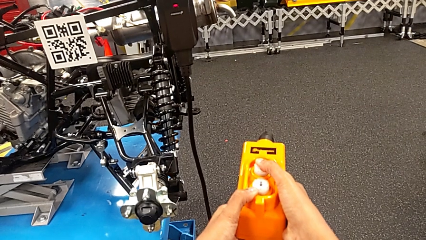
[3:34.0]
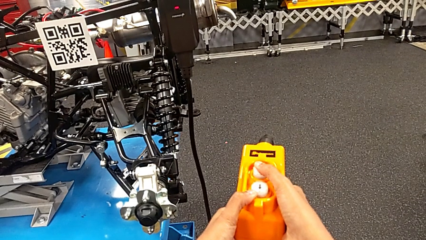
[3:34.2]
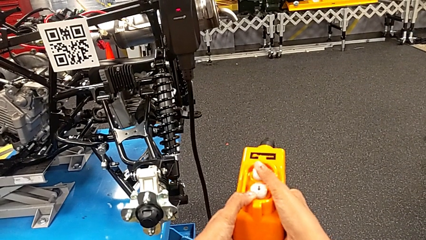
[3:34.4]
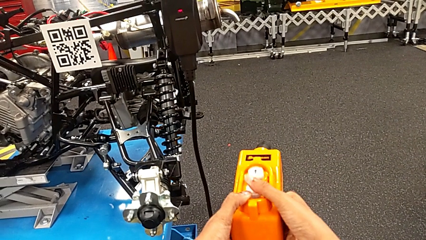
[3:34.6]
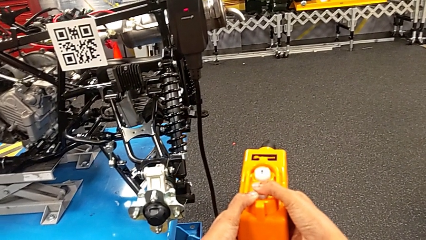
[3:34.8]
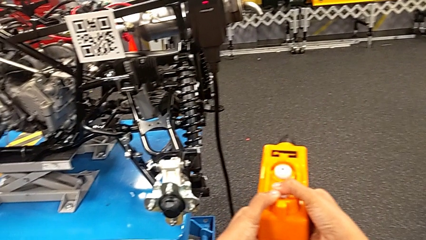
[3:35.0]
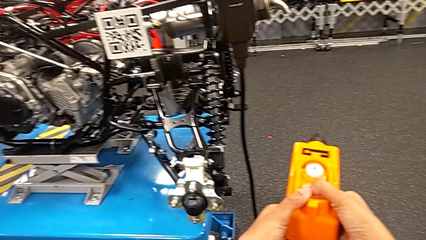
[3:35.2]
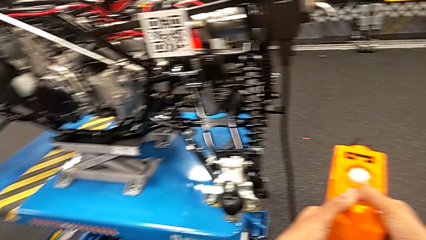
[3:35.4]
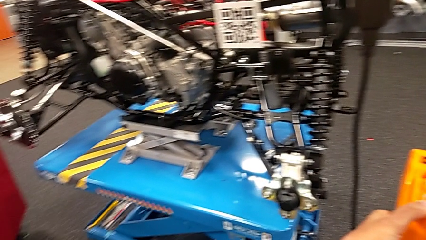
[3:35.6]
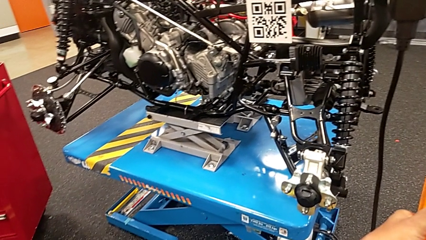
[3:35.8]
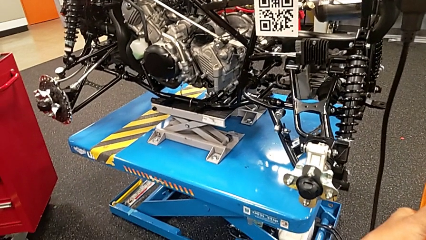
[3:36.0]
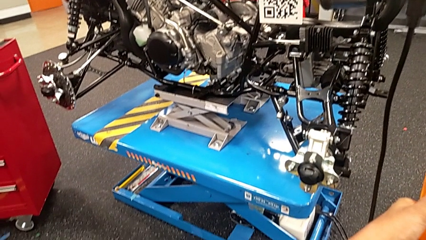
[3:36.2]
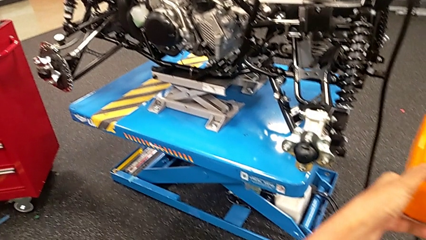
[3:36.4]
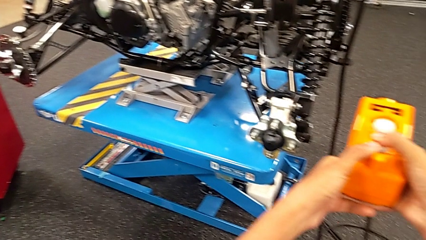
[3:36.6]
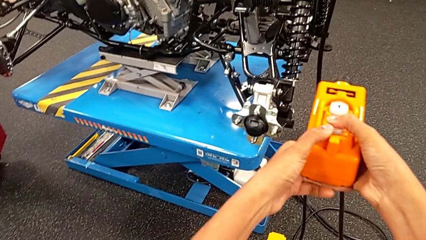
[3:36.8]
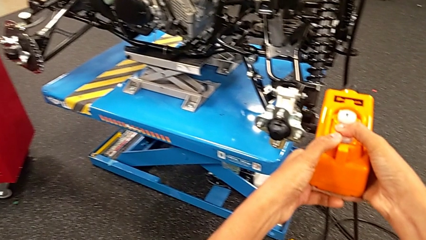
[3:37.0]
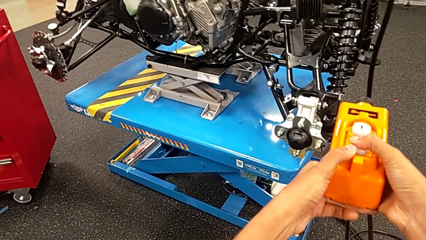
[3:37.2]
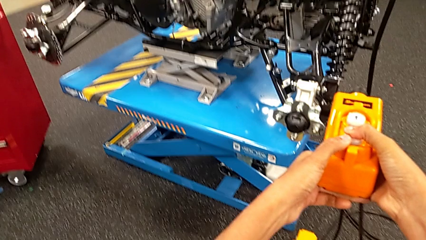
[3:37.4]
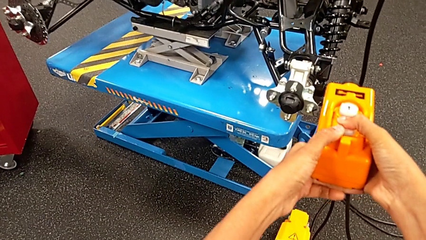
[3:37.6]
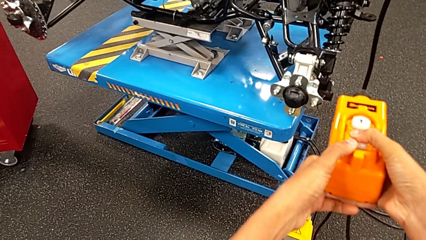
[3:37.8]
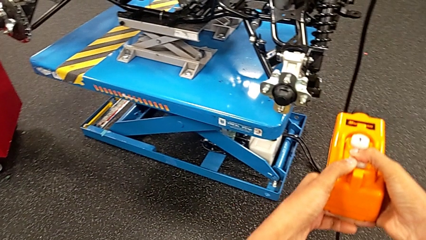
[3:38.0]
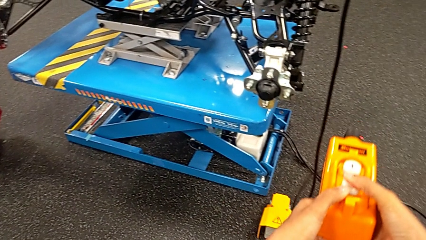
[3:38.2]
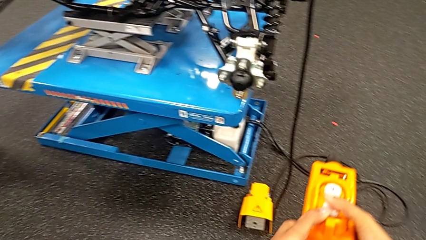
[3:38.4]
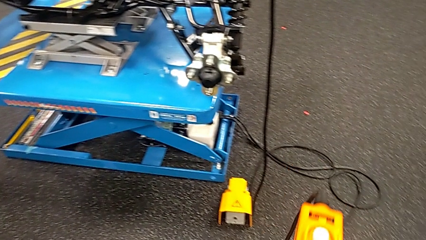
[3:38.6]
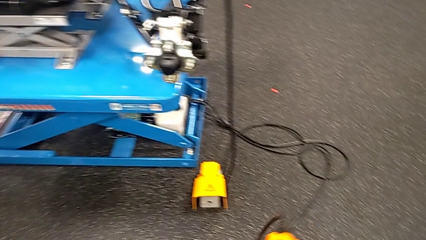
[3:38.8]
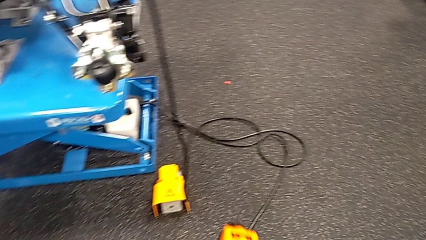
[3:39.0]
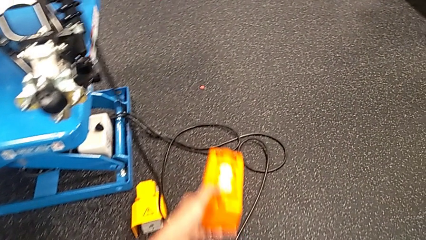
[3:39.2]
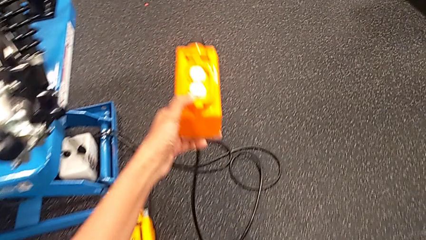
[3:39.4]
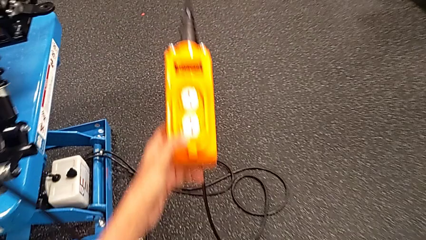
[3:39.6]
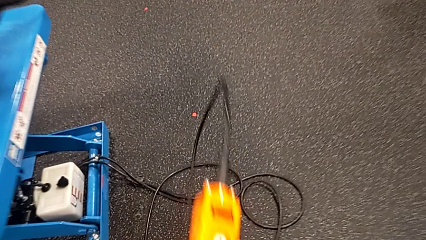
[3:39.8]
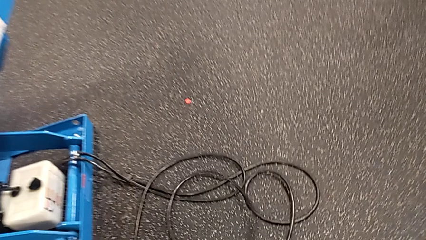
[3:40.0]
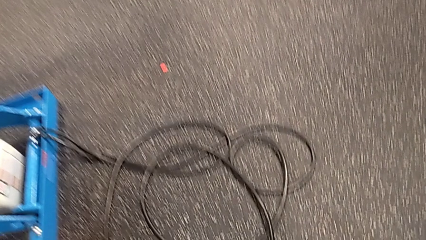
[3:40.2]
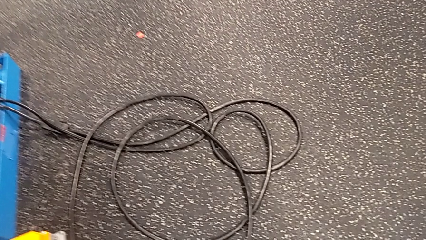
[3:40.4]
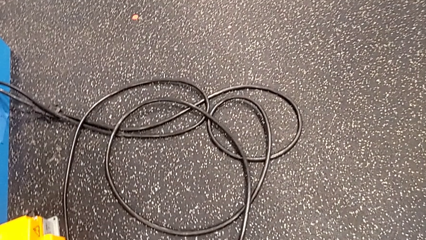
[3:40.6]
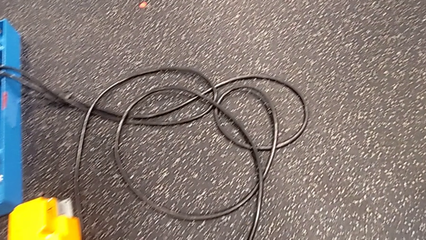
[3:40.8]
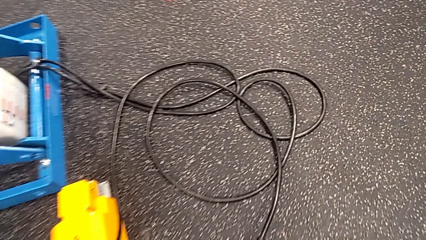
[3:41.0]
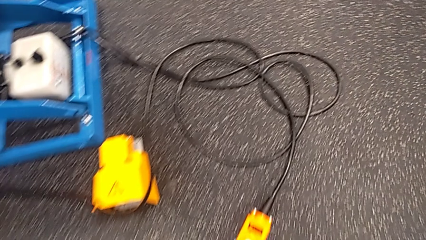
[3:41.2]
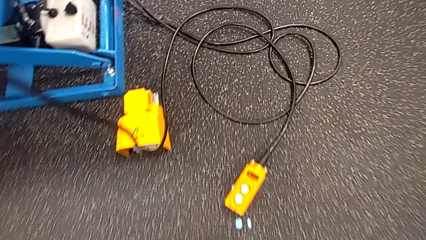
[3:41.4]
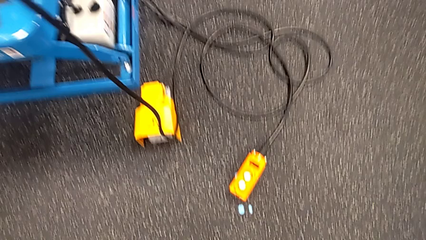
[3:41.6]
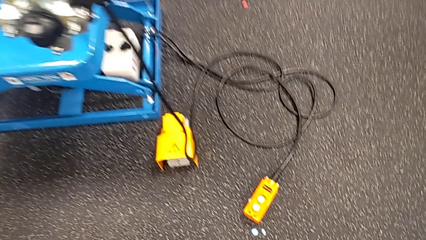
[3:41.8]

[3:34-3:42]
The camera wearer is using an orange remote. They press the button down and place the yellow remote.

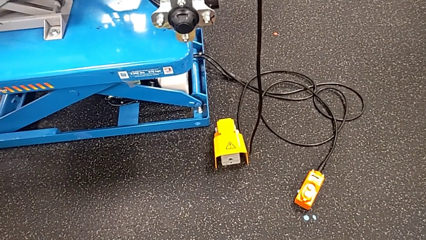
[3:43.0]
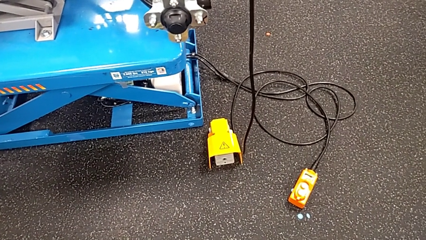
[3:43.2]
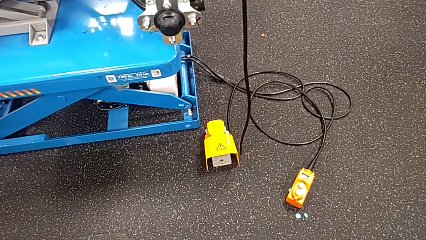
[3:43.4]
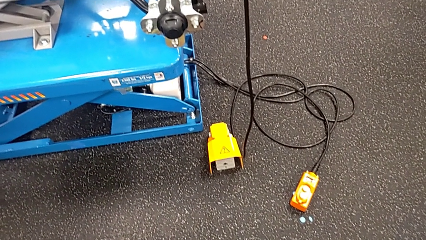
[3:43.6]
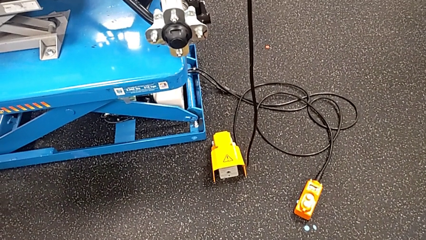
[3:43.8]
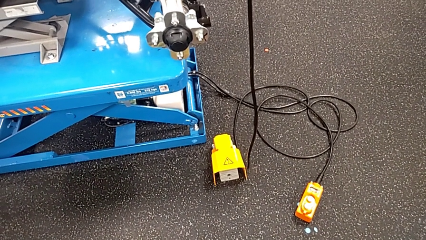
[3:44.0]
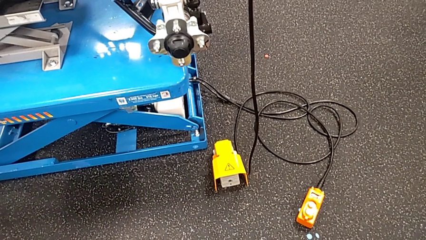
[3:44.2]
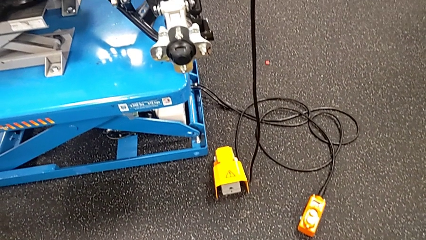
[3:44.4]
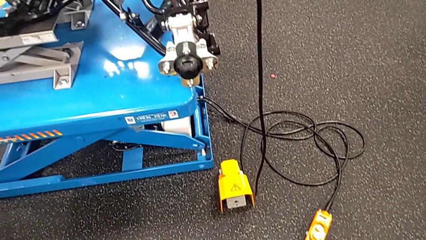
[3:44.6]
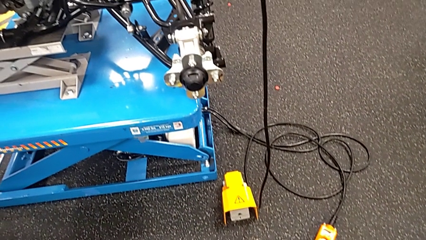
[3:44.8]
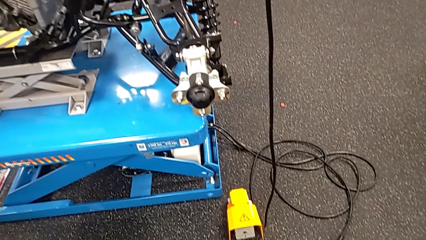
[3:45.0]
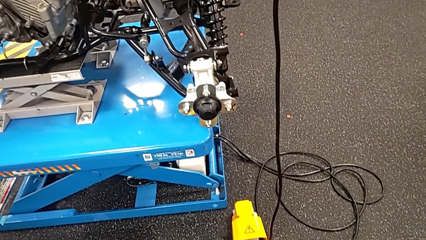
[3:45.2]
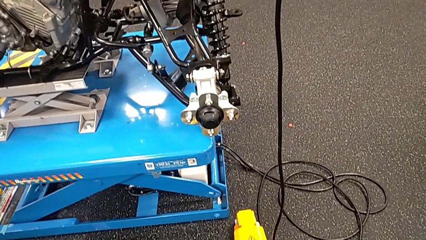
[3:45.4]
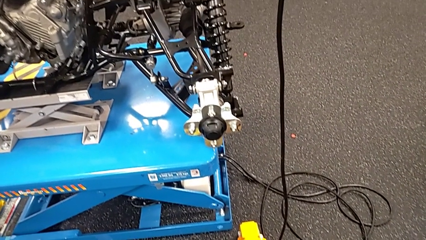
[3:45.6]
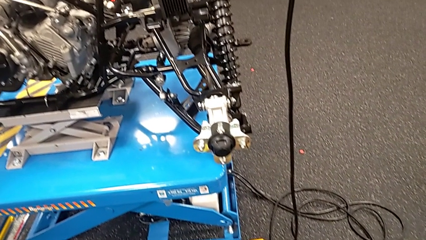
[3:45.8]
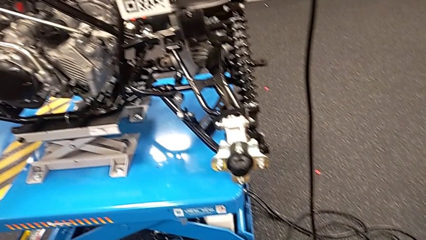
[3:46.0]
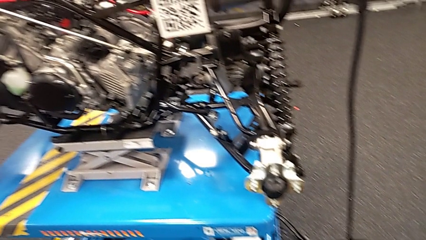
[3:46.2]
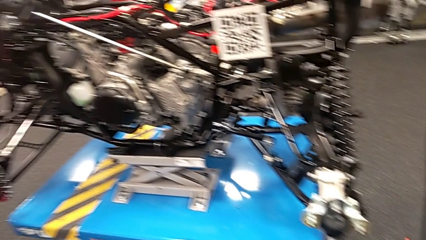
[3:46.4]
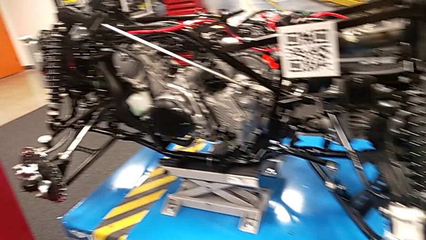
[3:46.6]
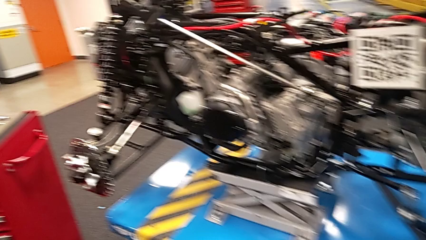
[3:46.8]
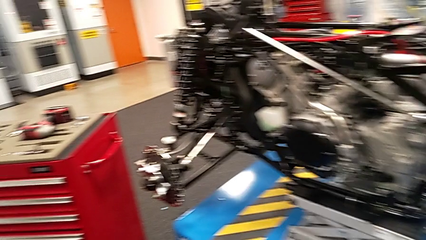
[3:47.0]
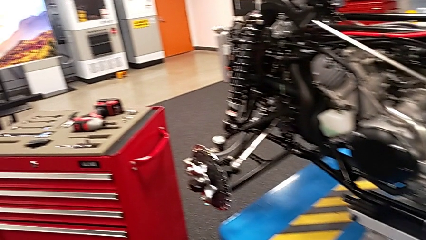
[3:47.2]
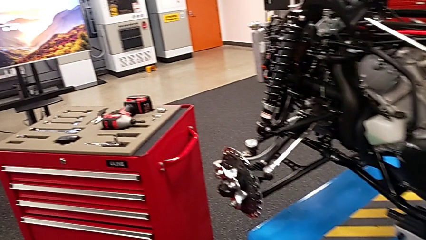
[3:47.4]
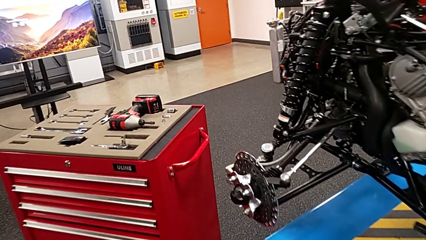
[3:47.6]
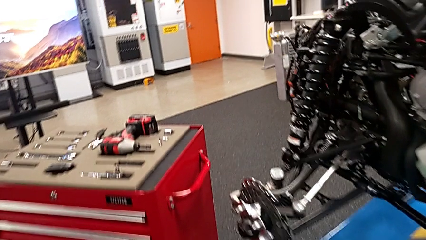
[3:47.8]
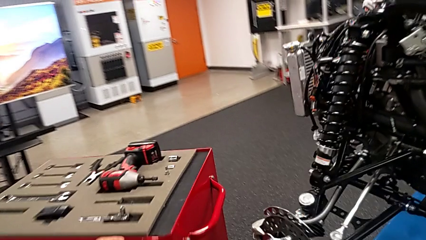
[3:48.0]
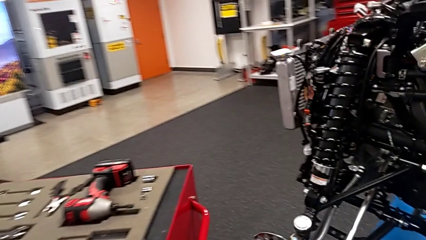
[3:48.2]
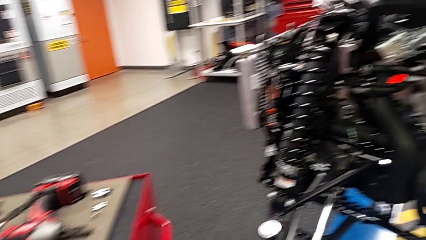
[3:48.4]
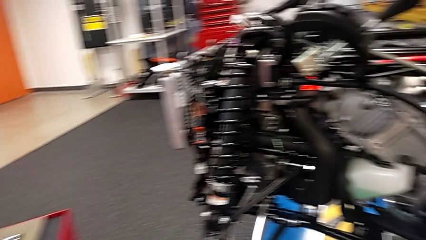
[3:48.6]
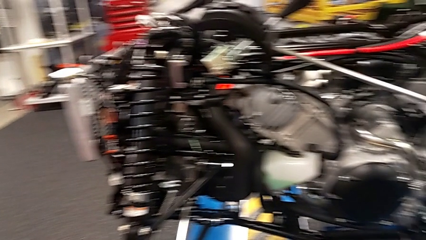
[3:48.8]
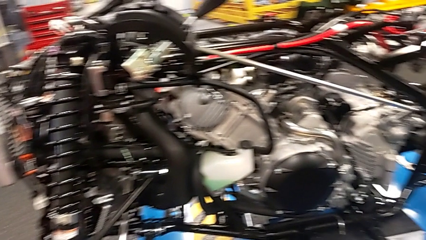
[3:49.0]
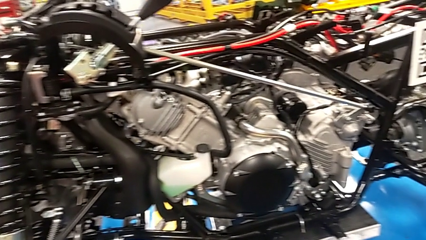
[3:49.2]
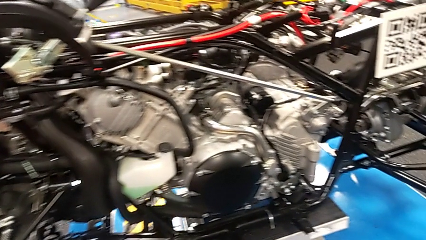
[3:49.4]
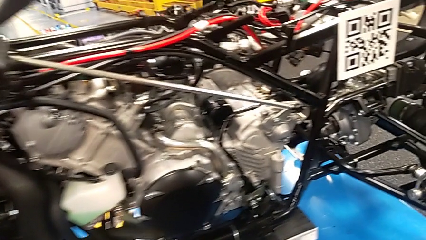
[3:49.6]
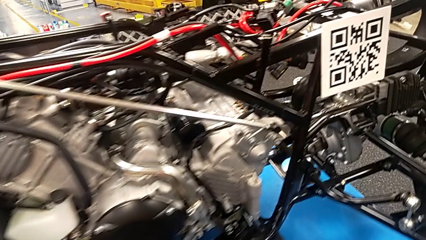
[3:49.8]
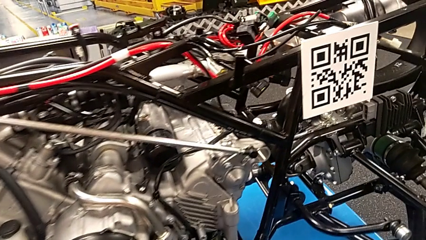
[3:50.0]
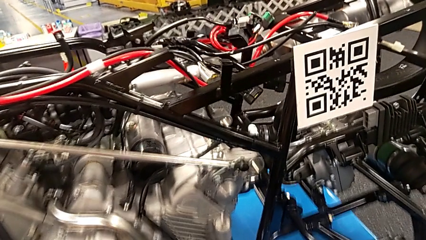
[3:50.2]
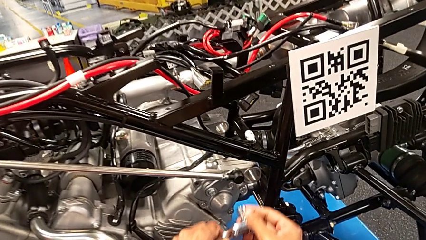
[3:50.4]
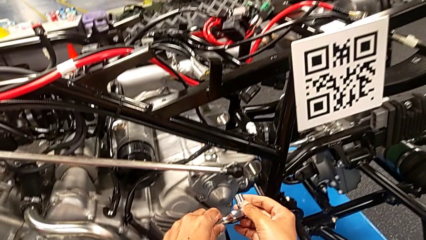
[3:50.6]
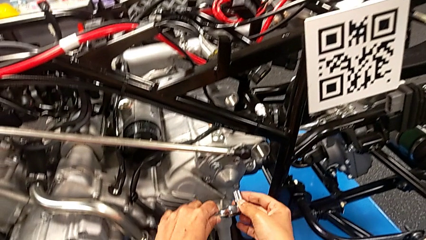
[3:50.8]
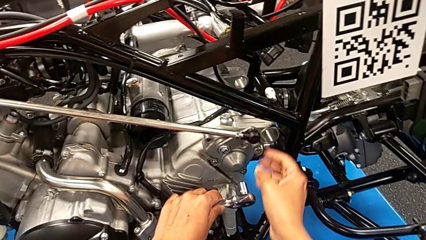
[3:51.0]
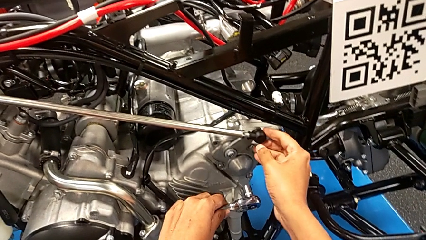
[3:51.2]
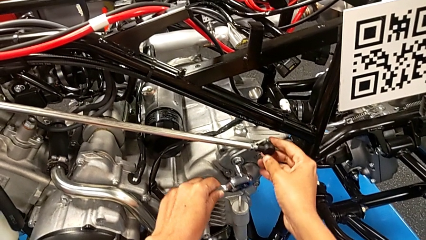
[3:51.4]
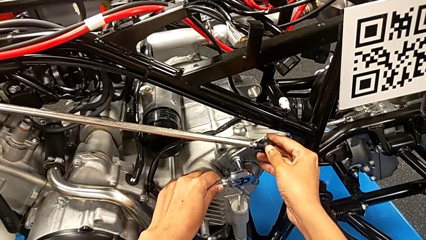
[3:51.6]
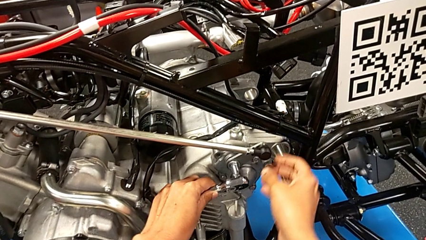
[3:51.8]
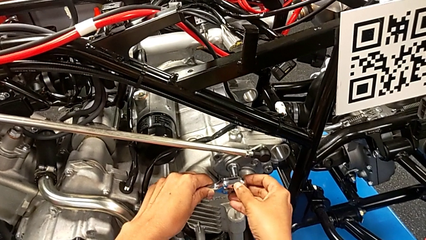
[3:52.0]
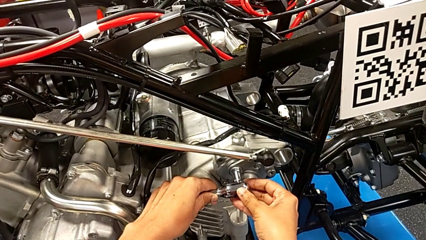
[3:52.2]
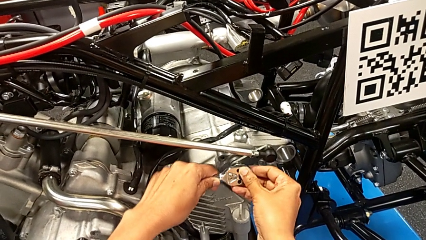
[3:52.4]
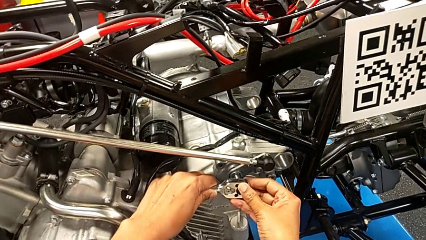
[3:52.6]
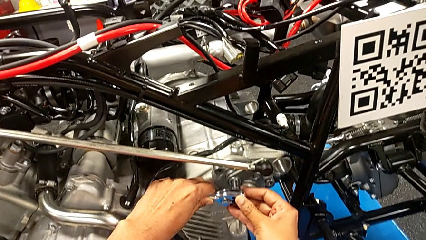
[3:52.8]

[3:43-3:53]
The camera wearer is losing the bolt. They grab the ratchet, insert it with the left hand and slide the shift arm with the right hand.
